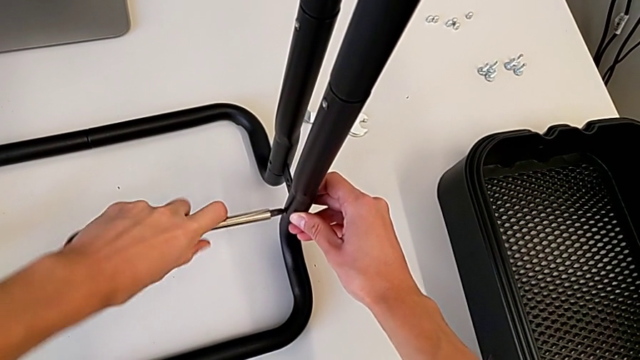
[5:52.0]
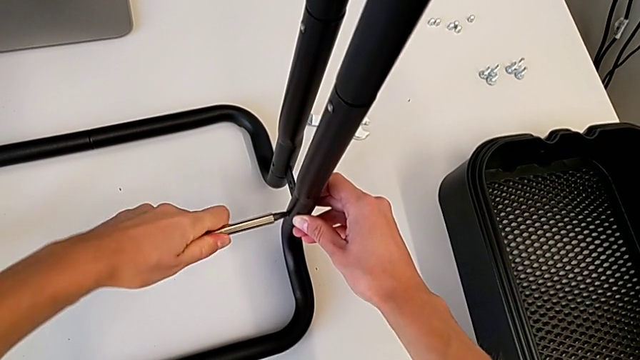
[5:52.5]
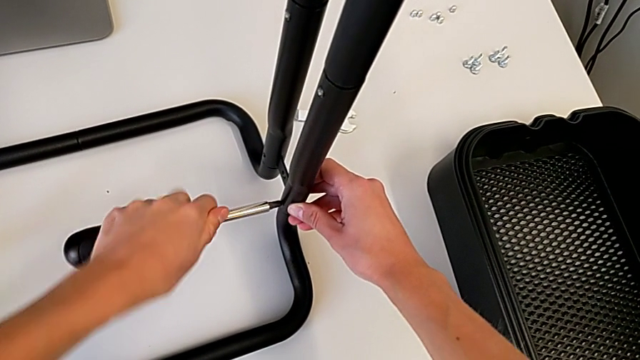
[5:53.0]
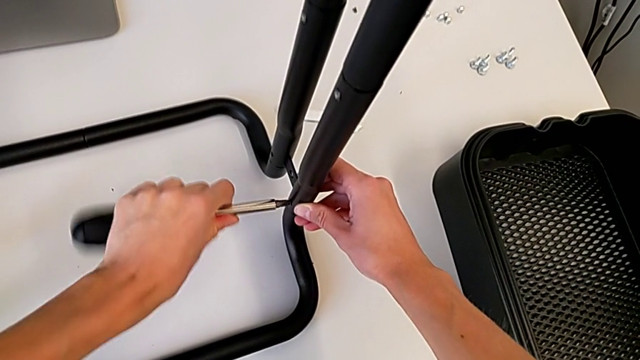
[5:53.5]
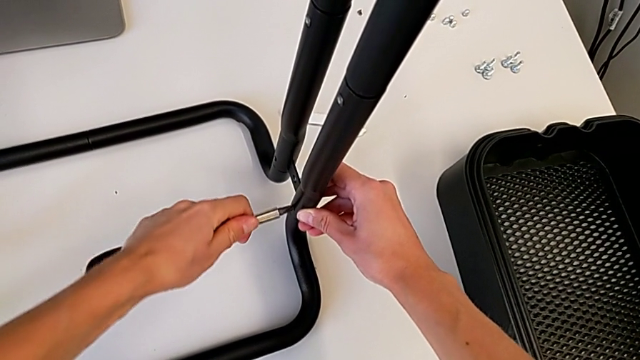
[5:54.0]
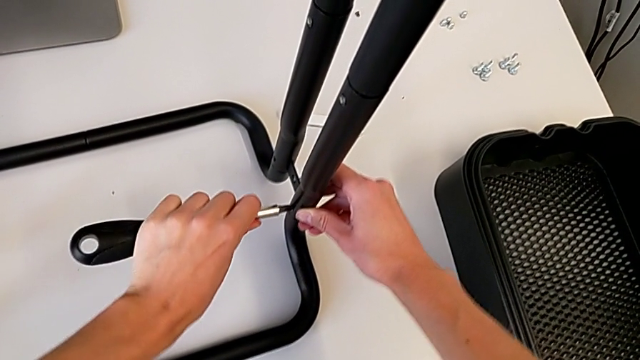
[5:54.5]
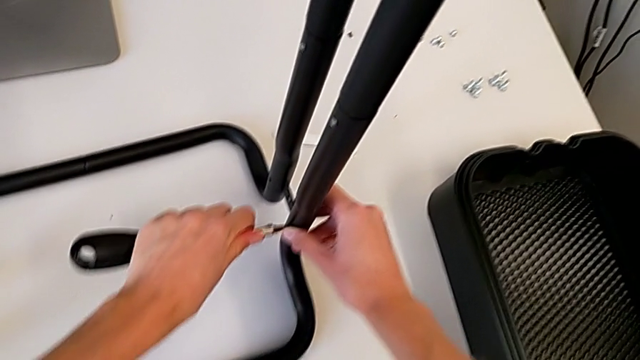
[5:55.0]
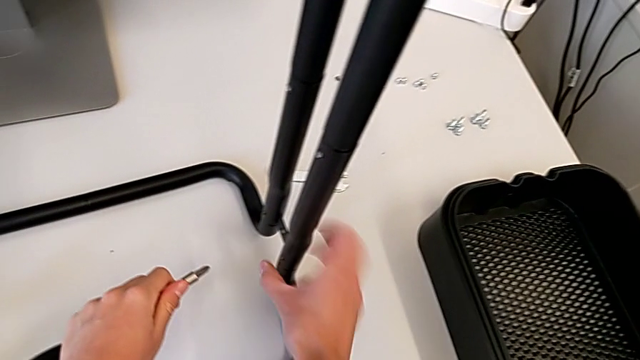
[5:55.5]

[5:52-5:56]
The camera wearer is screwing the bar leg to the base frame. They screw the third screw and withdraw the screwdriver.

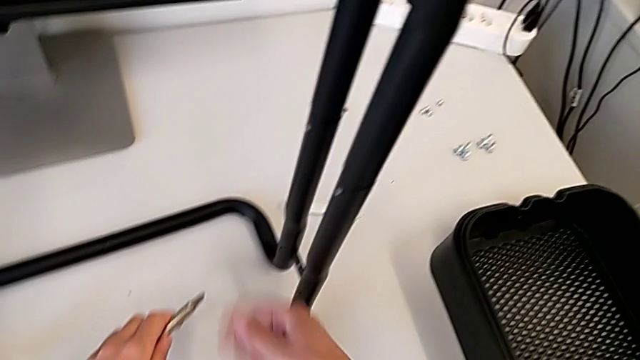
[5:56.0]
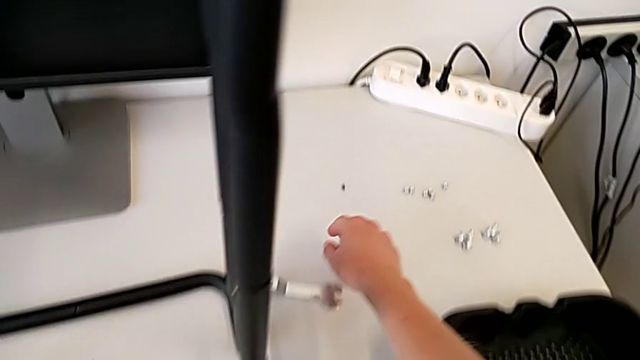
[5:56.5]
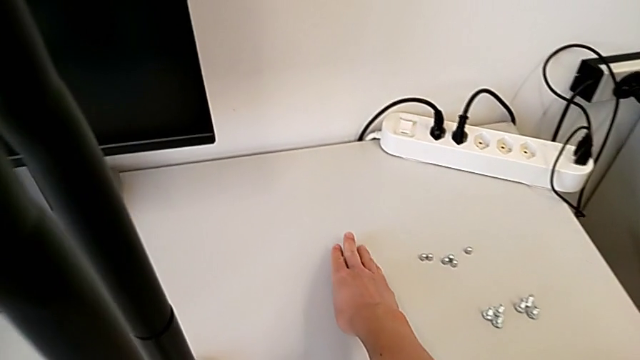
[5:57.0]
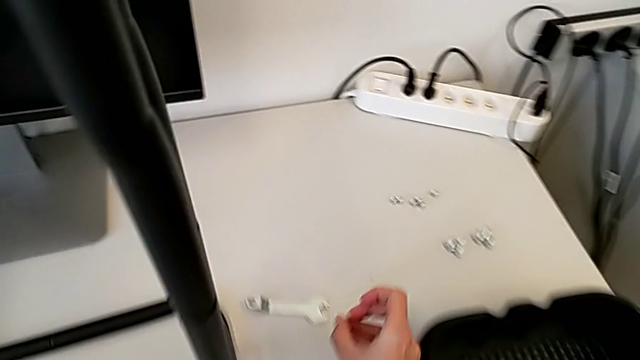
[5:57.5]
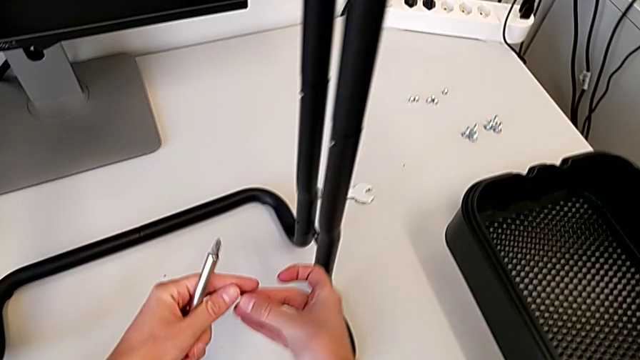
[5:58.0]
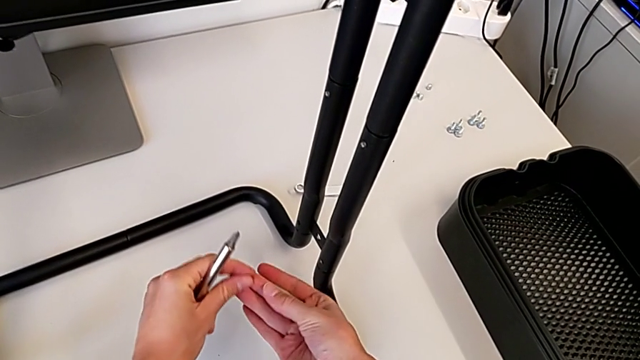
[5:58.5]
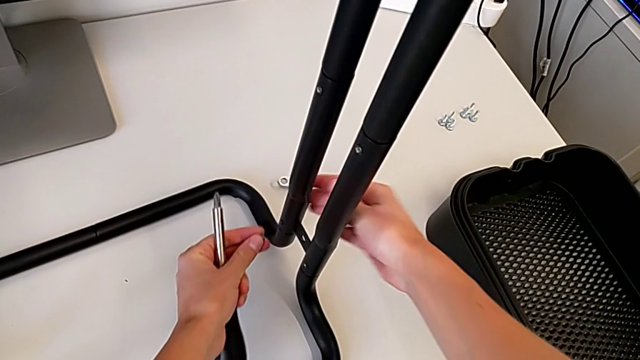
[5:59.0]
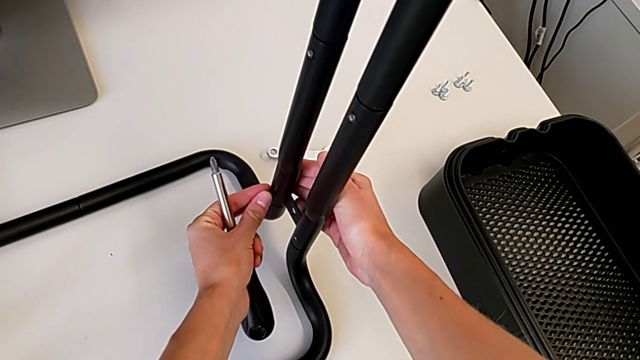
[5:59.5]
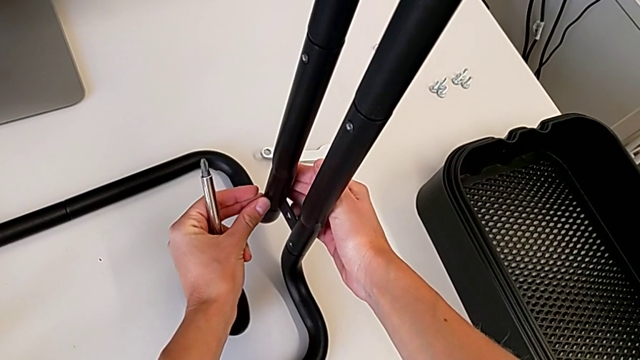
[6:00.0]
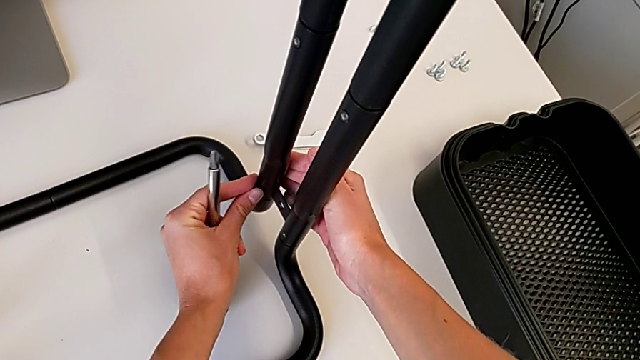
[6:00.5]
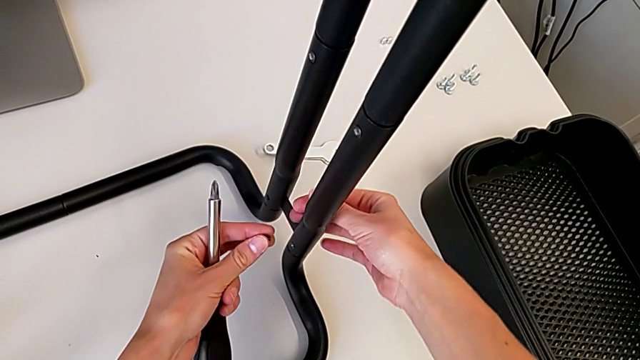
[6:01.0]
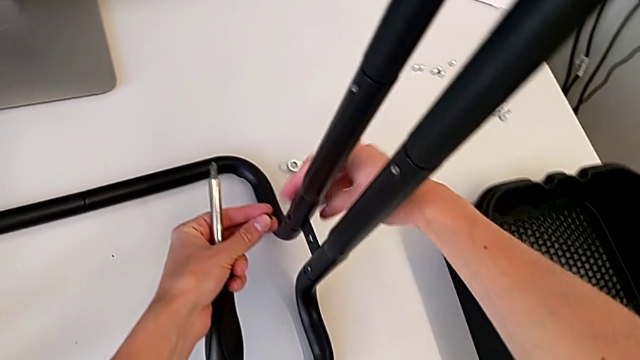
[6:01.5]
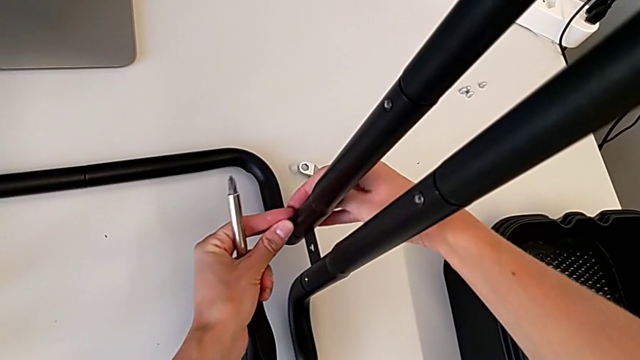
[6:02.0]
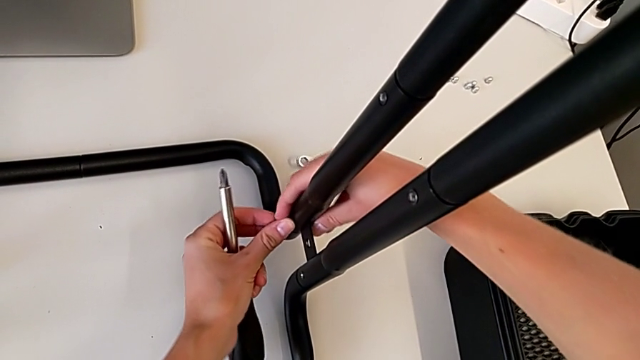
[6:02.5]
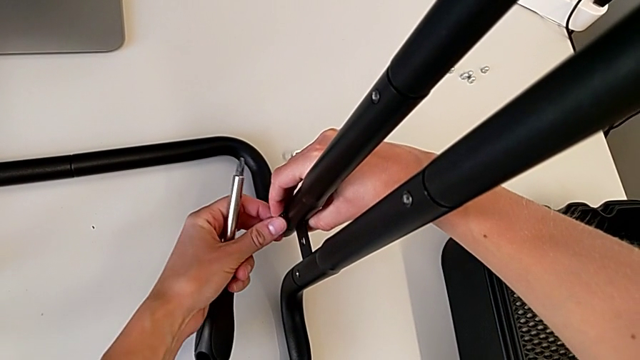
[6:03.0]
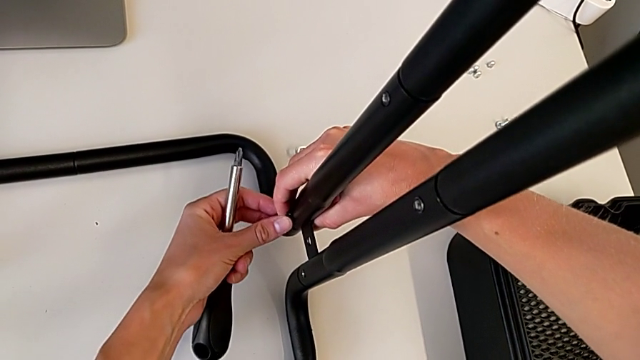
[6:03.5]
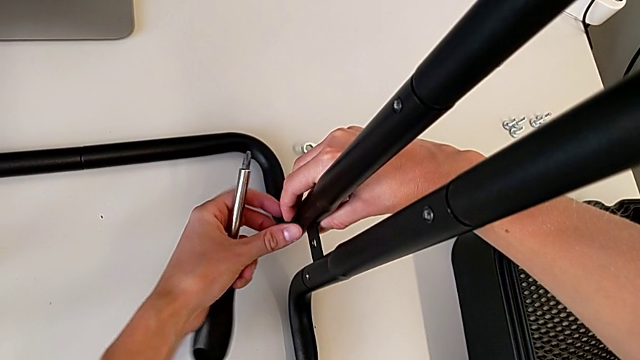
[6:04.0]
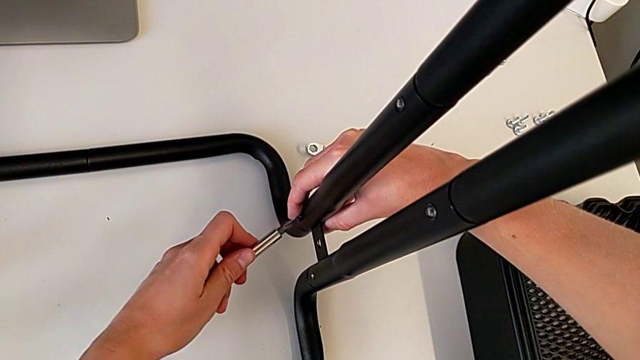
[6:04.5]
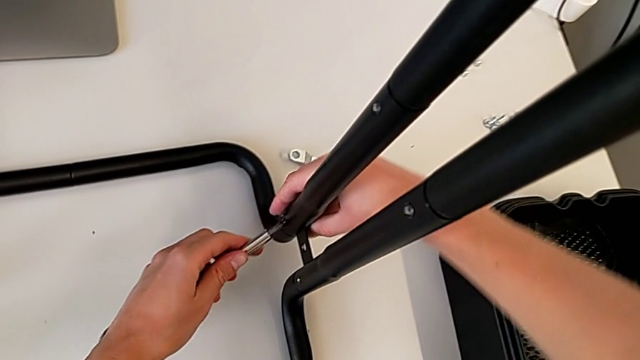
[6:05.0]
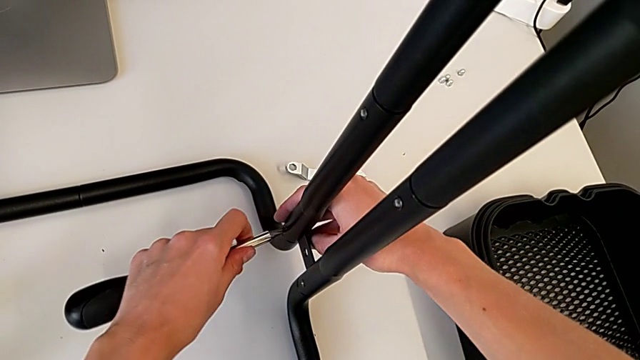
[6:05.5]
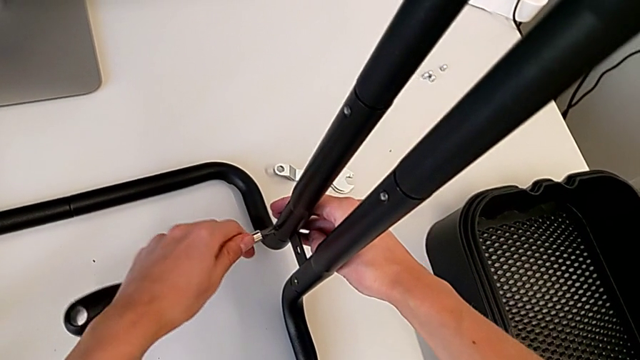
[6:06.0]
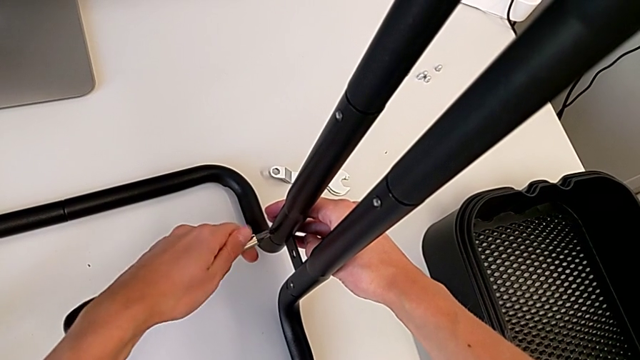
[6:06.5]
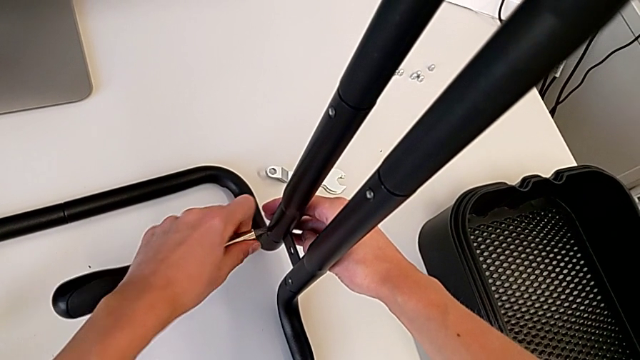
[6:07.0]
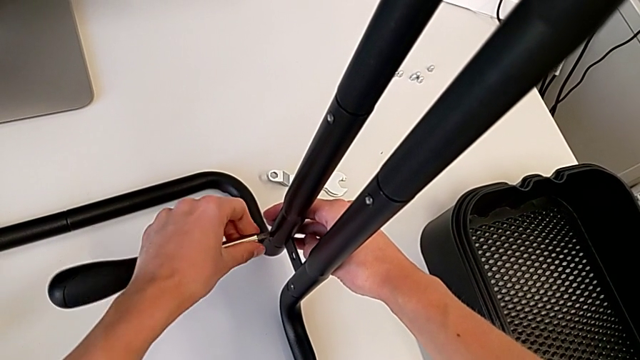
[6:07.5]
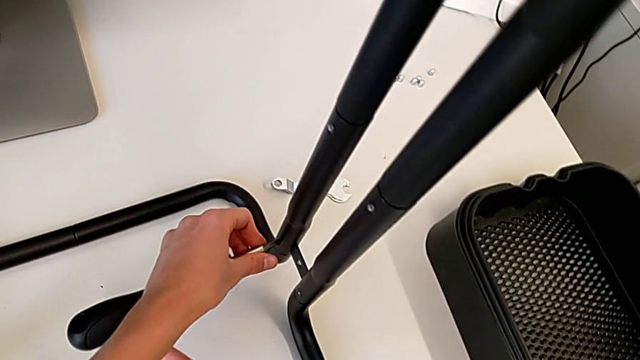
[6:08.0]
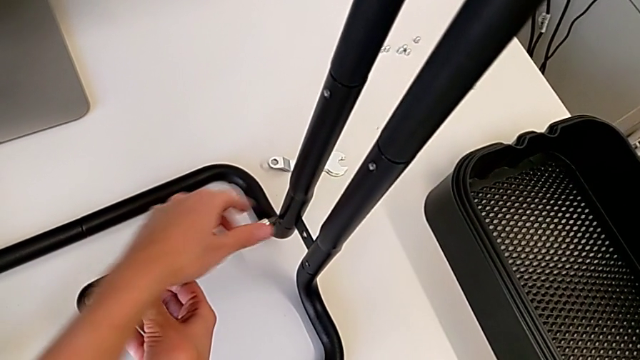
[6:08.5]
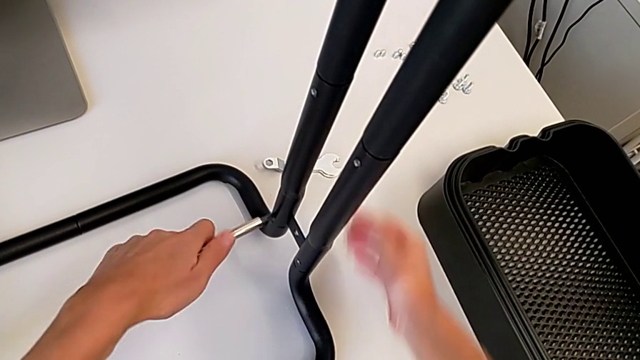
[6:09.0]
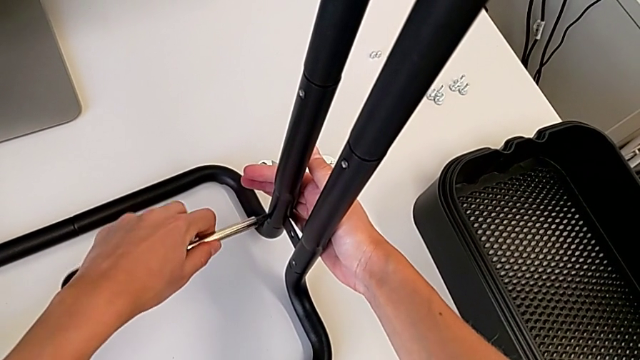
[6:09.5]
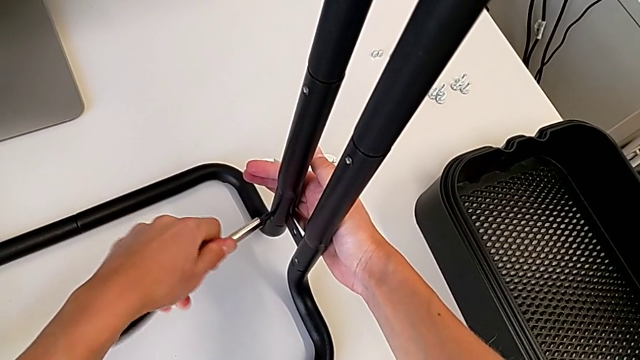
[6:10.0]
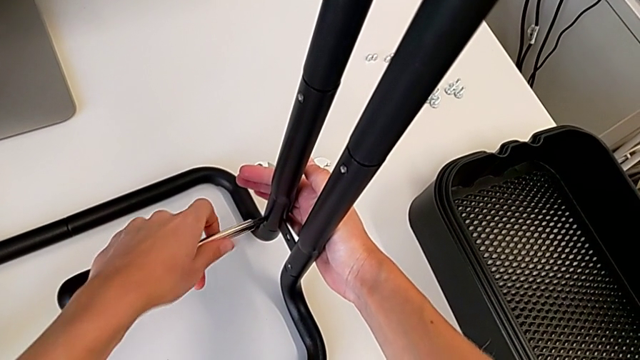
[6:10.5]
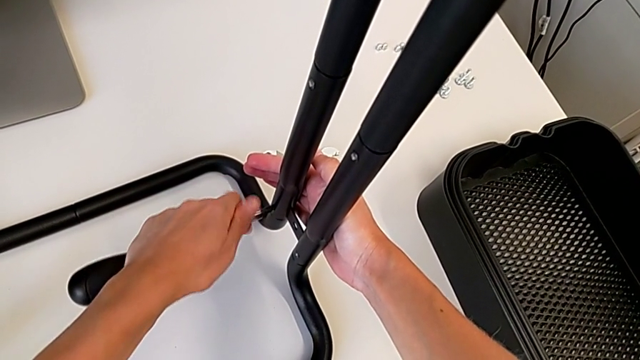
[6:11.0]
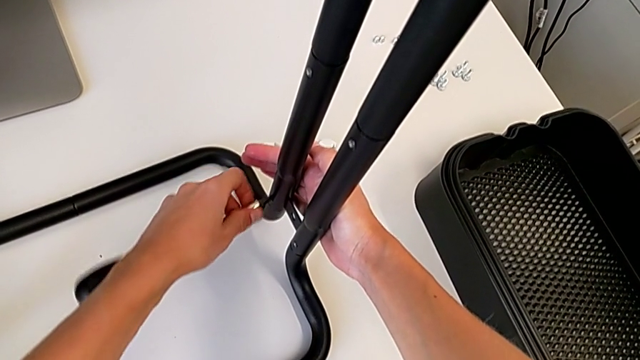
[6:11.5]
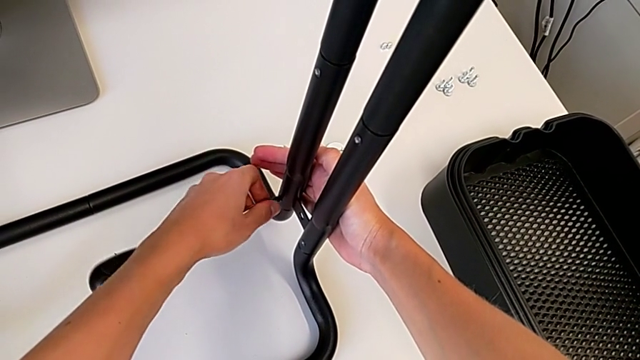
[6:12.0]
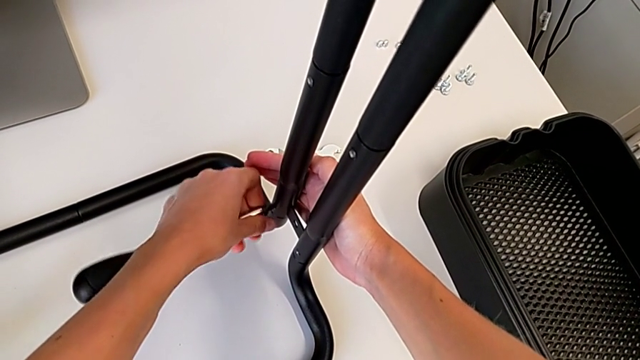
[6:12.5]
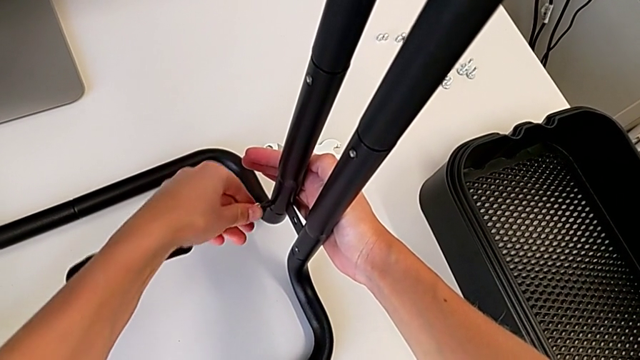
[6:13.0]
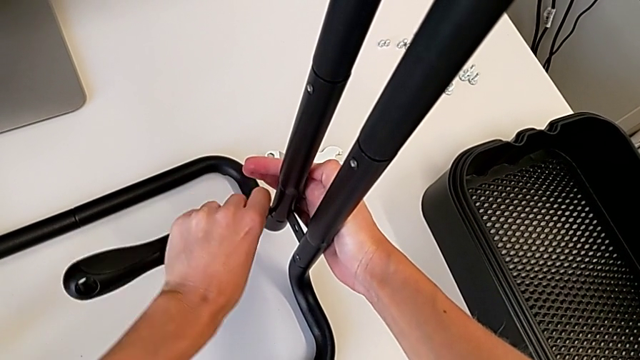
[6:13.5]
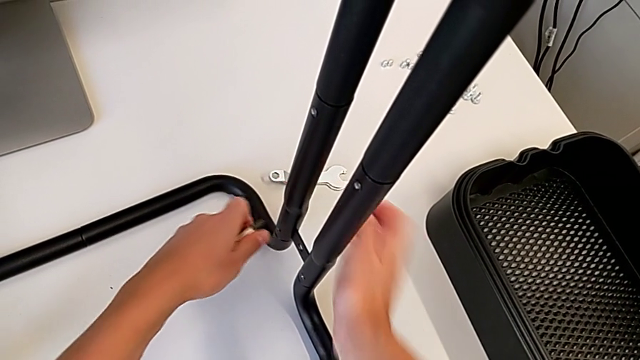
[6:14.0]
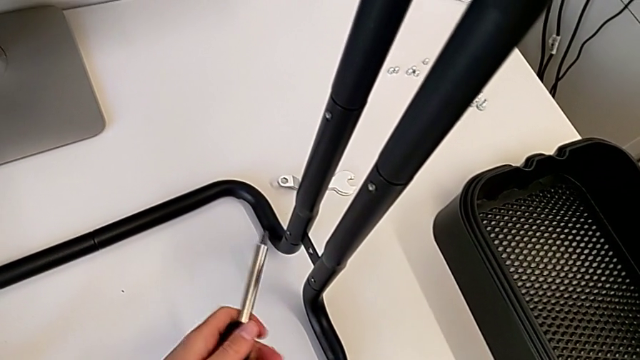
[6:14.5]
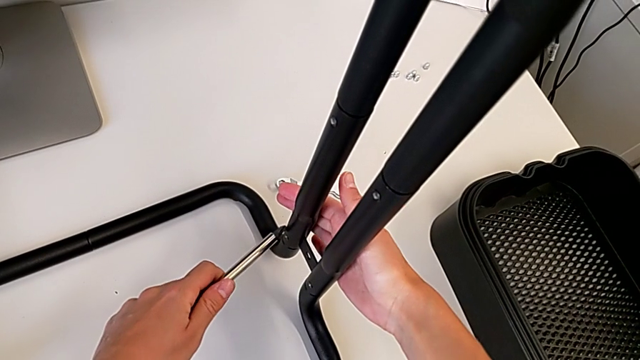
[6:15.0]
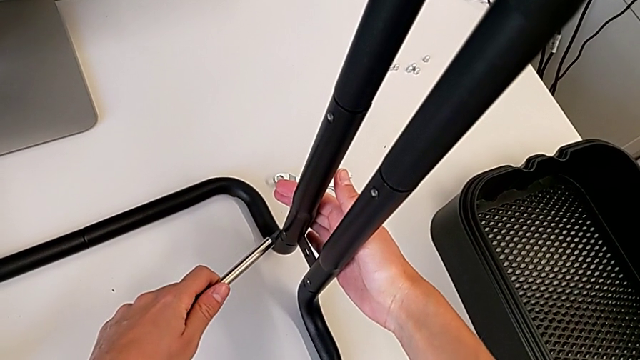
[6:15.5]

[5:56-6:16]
The camera wearer is screwing one side of the second leg of the bar. They grab the screw, insert the fourth screw, insert the screwdriver and begin to screw the fourth screw.
